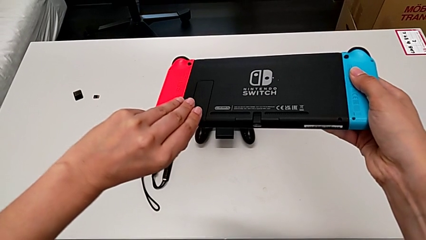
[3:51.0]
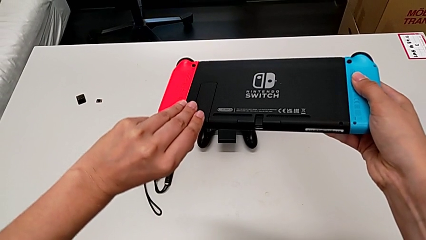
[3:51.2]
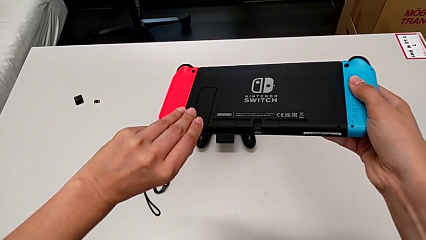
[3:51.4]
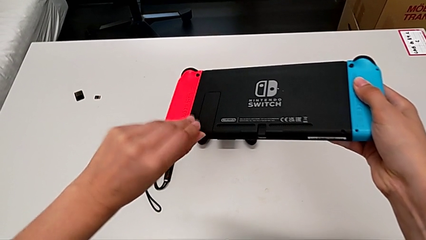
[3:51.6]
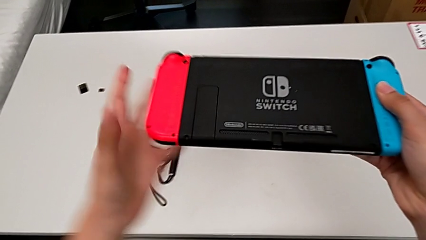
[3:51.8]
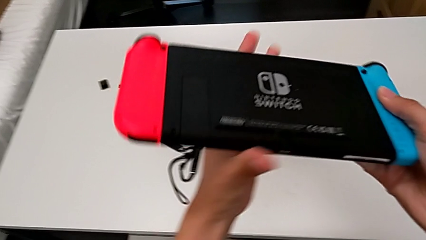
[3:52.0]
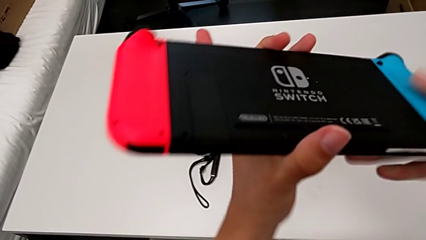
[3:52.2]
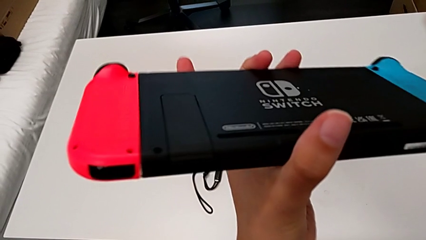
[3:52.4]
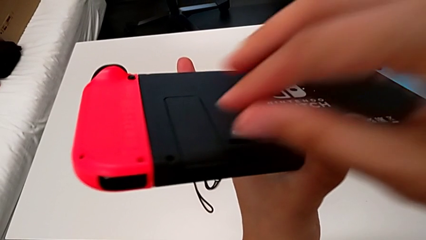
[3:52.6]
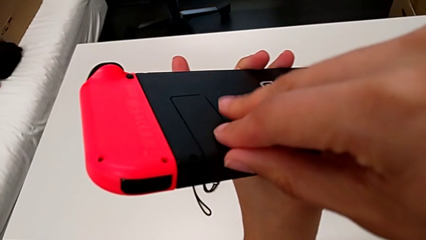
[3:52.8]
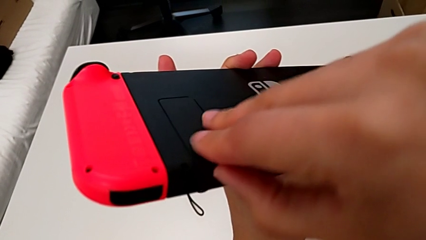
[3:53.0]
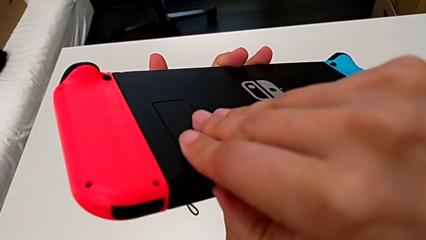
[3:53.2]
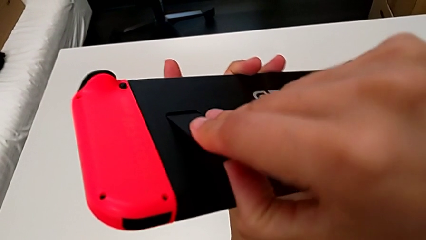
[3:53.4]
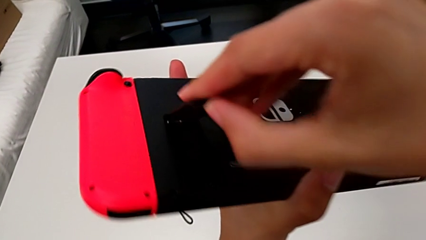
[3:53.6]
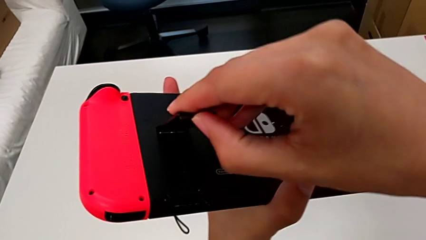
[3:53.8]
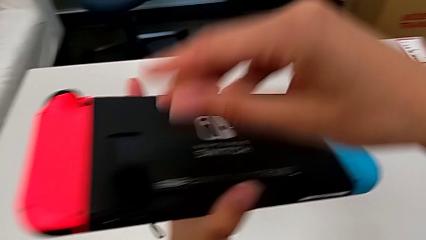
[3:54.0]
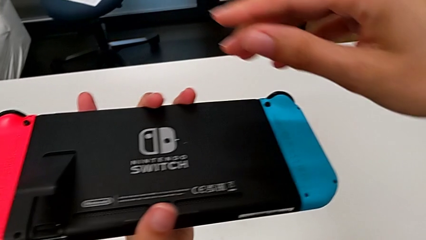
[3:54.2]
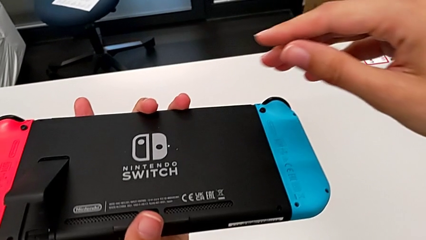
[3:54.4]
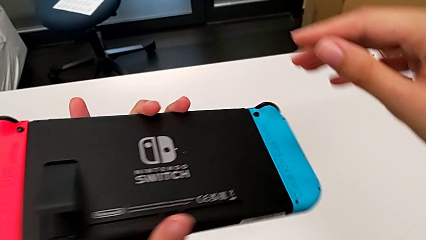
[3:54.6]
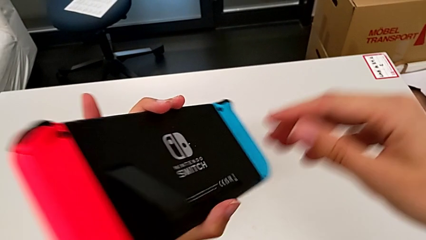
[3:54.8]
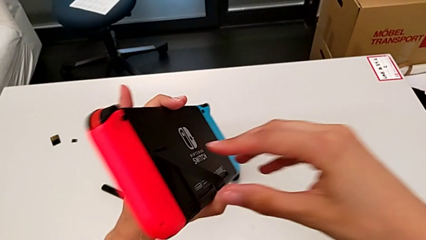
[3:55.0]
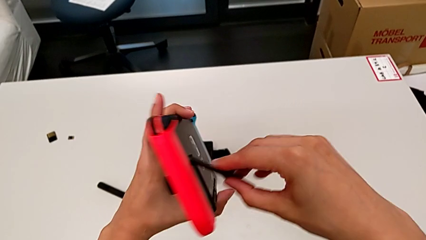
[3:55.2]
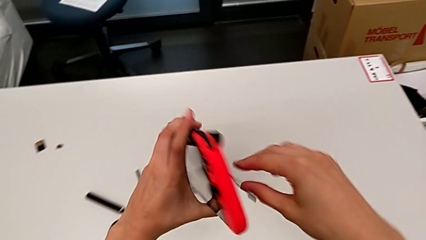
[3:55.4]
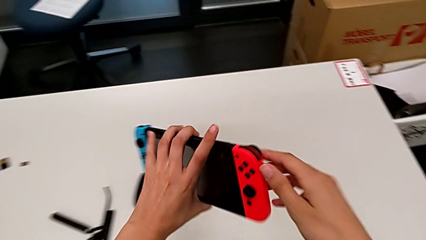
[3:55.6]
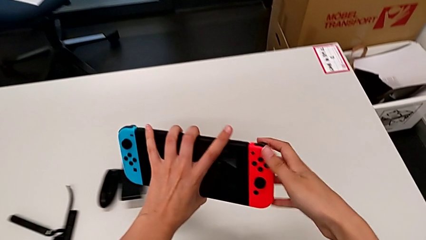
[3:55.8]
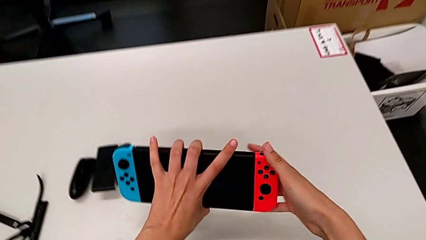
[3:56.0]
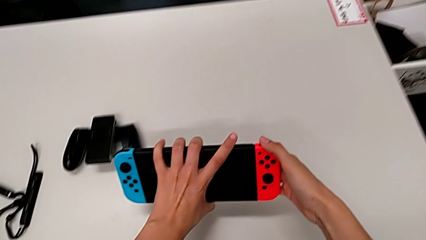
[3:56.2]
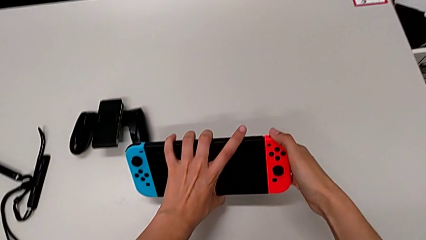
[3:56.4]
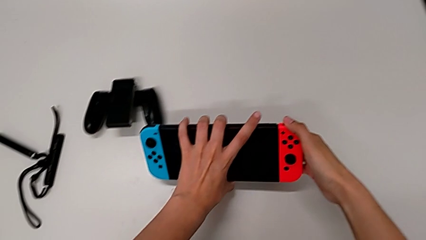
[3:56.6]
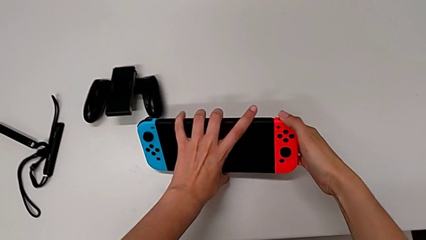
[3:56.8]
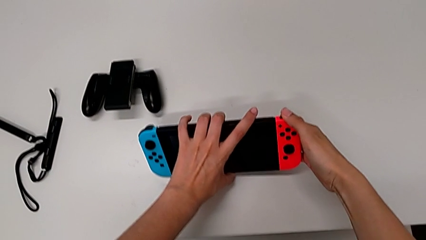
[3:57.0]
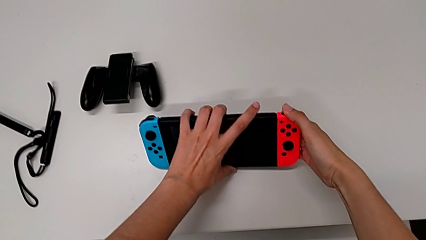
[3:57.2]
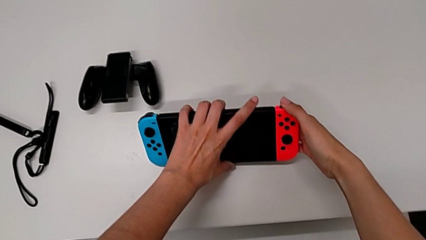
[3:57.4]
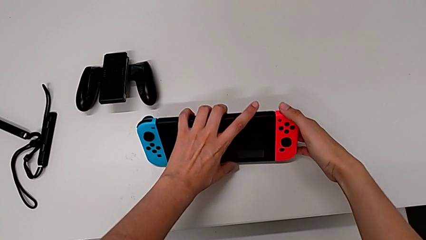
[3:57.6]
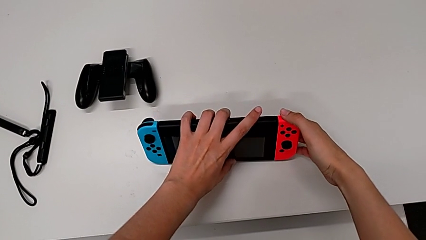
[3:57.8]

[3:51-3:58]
The camera wearer is standing up the Nintendo Switch. They touch the kickstand, grab the Nintendo Switch, open the kickstand, hold the Nintendo Switch and begin to place it.

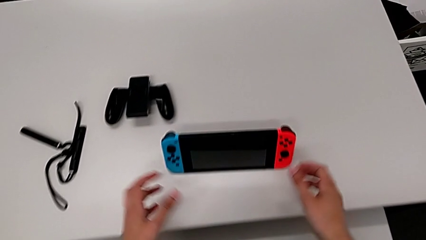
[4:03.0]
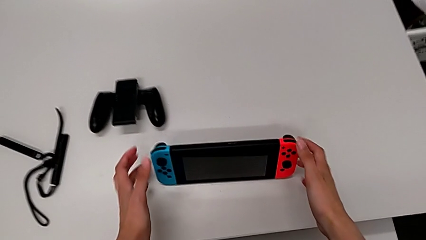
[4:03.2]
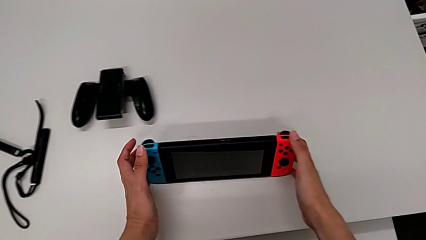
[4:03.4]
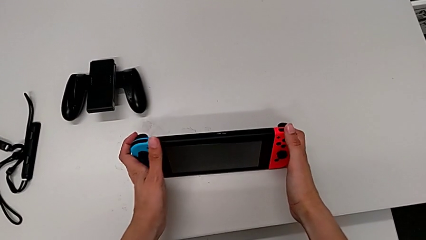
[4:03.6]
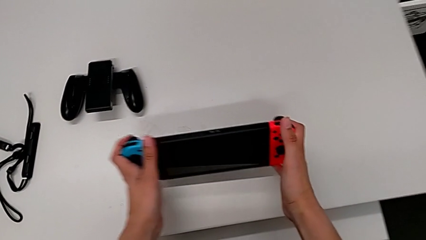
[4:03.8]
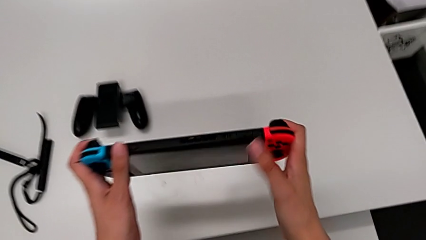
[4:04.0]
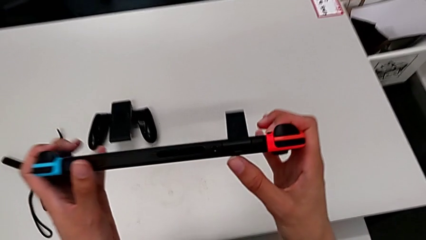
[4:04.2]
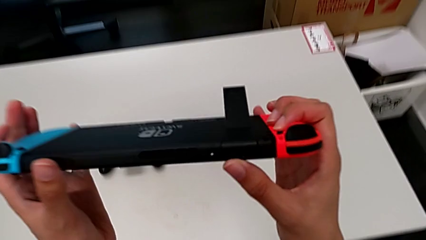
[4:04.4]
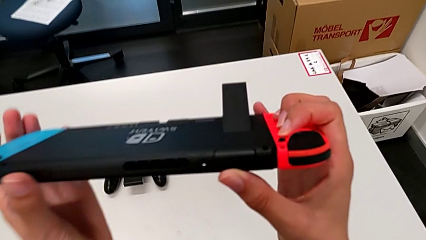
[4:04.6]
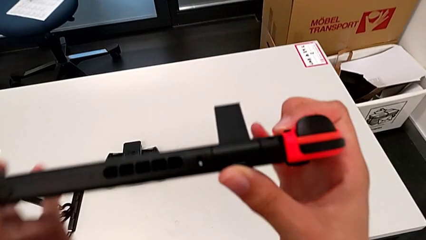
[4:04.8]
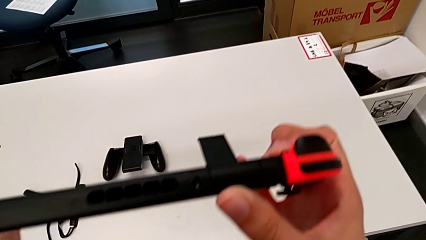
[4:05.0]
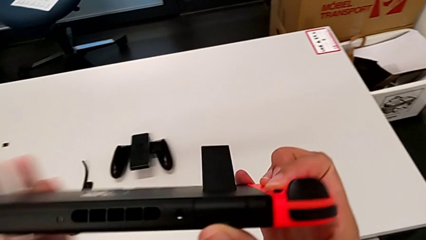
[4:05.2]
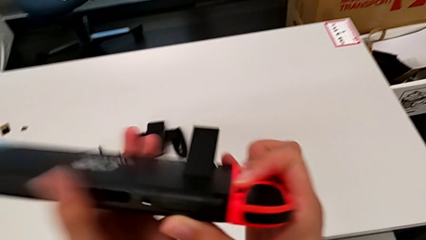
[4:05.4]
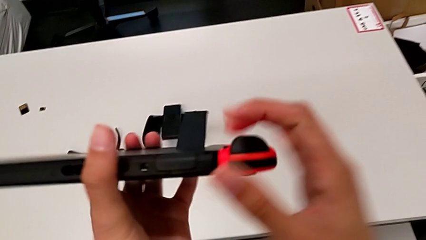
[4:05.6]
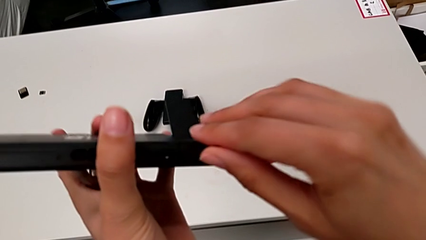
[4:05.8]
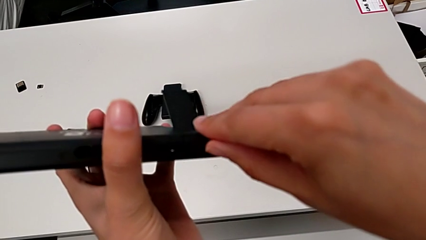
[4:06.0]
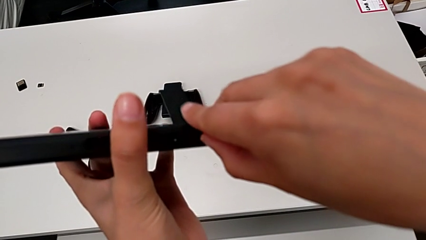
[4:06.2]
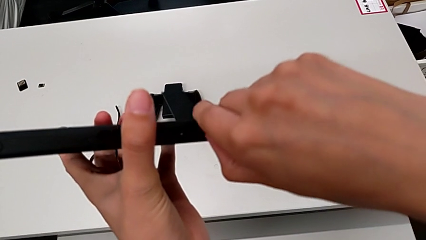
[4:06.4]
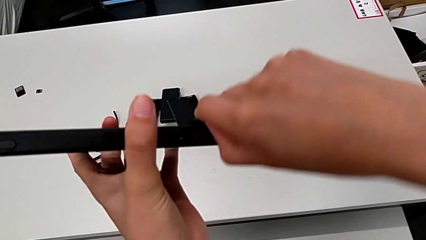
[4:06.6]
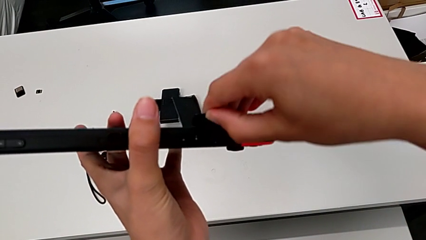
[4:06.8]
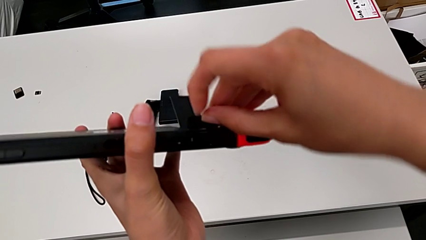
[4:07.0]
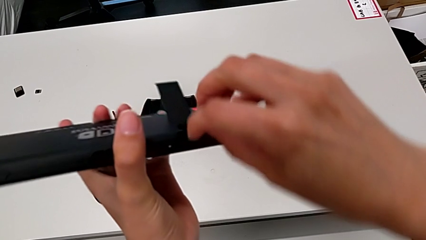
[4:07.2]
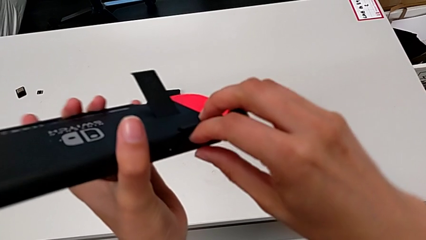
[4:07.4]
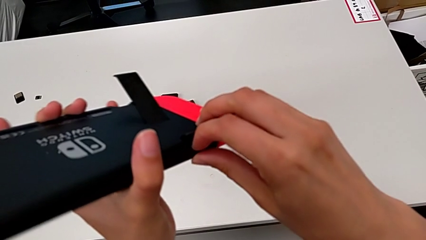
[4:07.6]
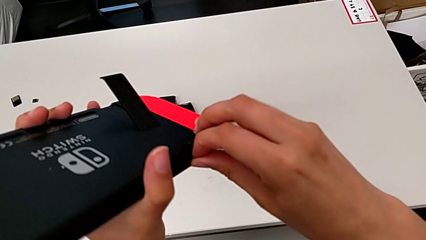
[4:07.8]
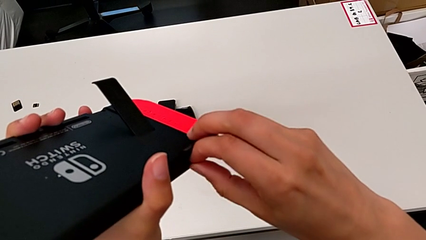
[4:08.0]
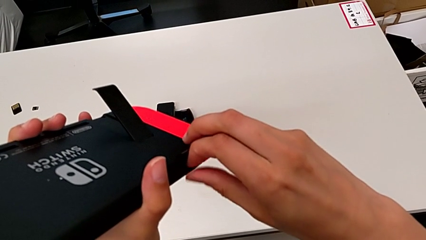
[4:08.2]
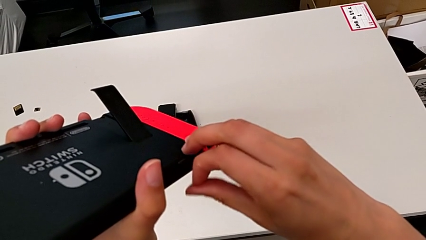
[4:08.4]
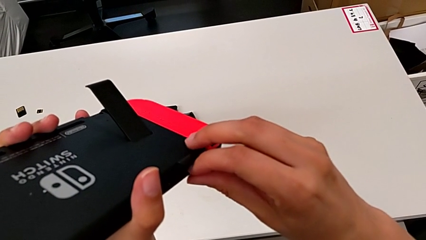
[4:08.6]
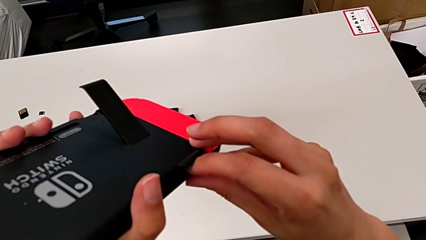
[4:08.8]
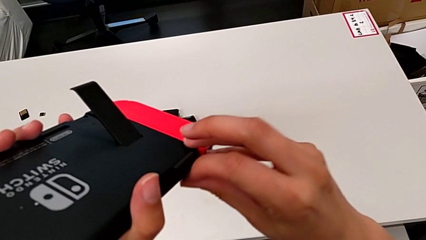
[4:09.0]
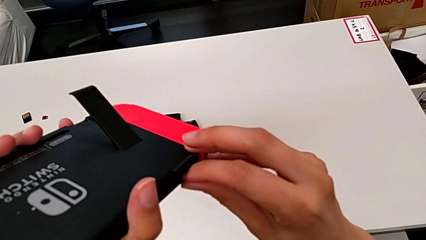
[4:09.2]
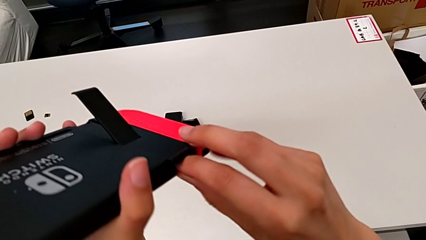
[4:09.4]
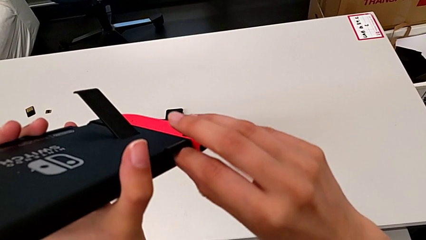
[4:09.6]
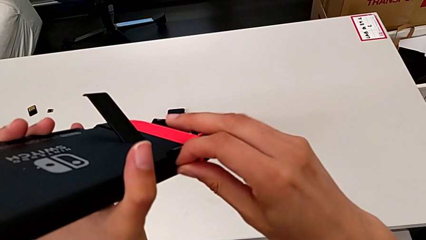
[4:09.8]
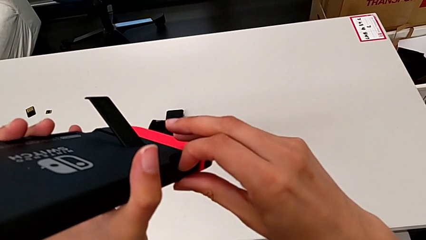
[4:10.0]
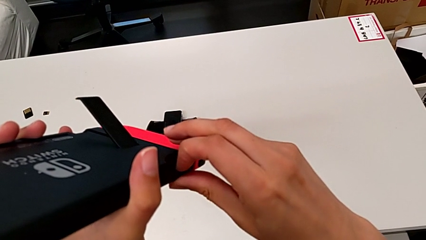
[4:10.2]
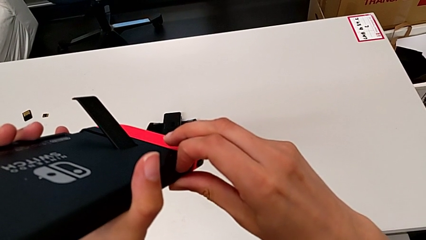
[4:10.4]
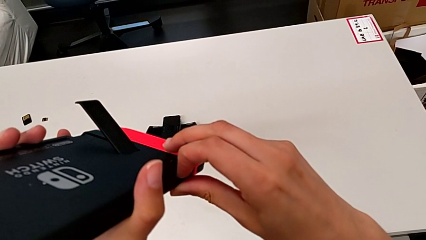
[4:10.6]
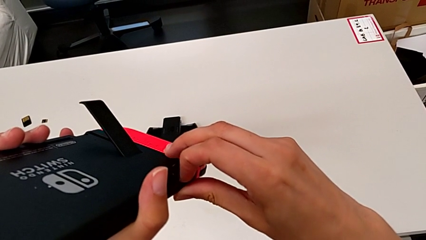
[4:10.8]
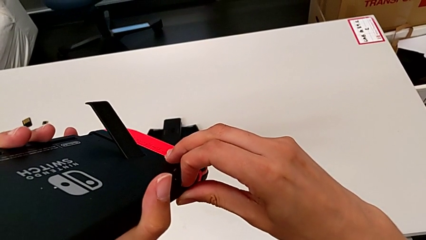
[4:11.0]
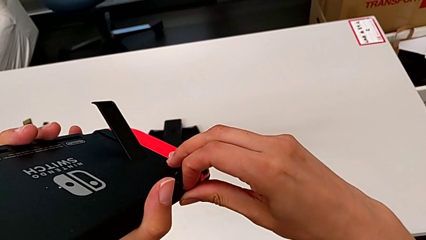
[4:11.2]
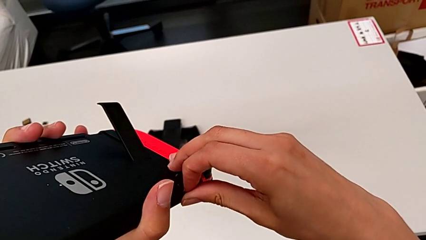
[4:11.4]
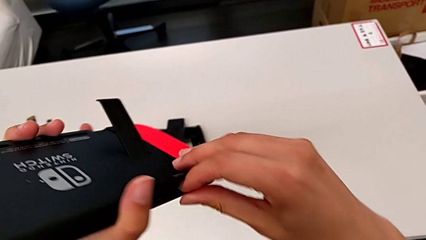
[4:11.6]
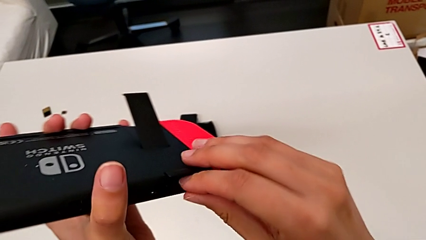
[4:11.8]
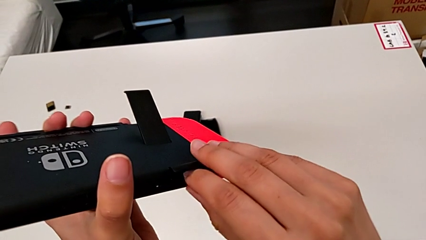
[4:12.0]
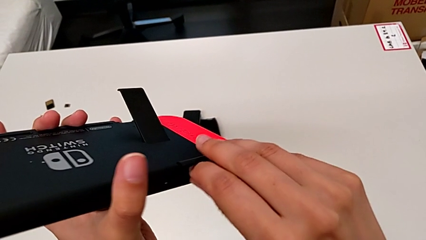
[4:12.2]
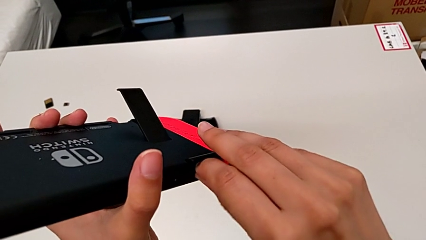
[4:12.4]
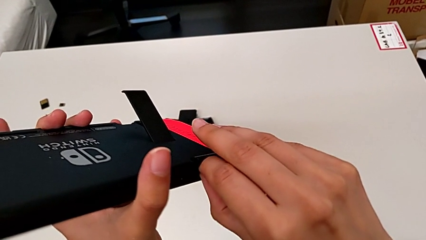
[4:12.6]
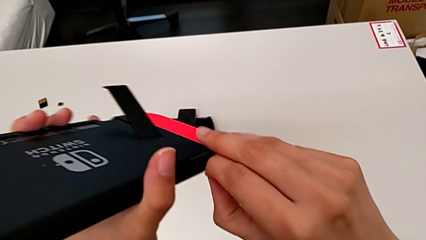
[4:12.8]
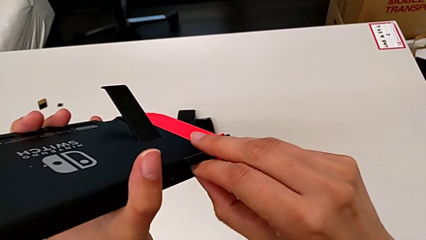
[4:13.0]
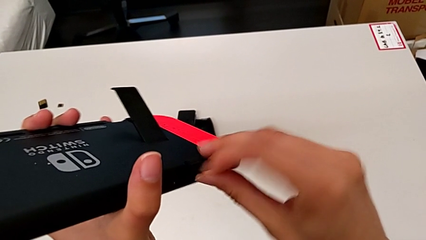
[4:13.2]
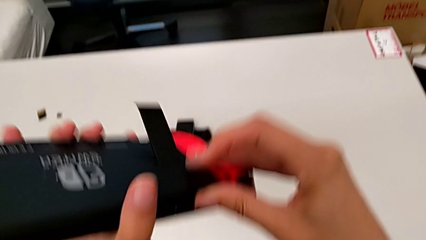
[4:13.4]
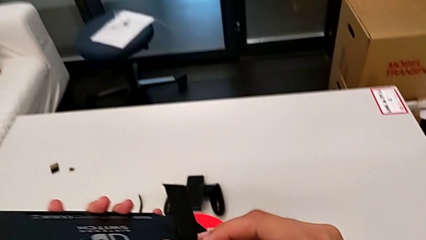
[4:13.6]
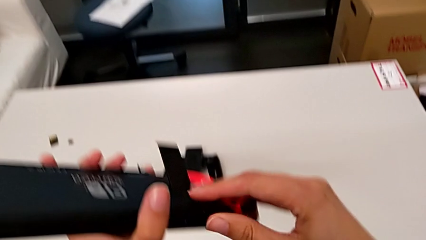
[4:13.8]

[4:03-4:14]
The camera wearer is exchanging a game card with the Nintendo Switch. They grab the Nintendo Switch, lift it, open the game slot, withdraw the first game card and press it.
